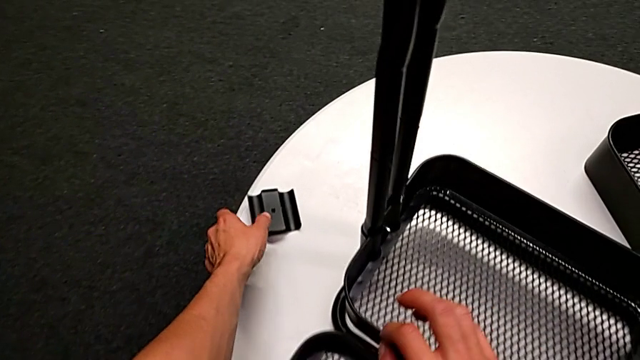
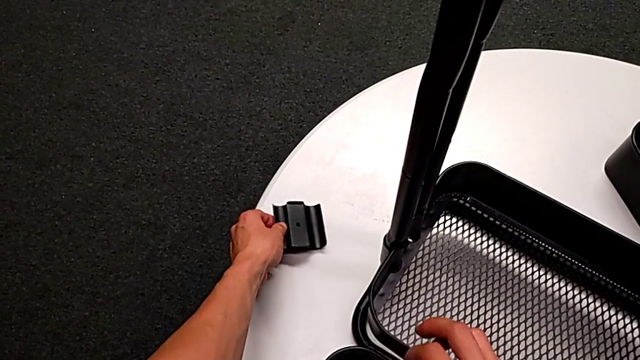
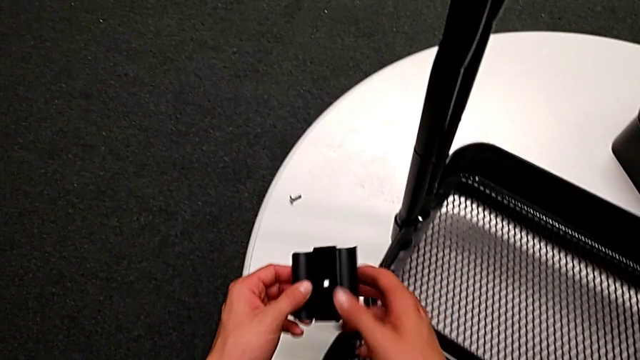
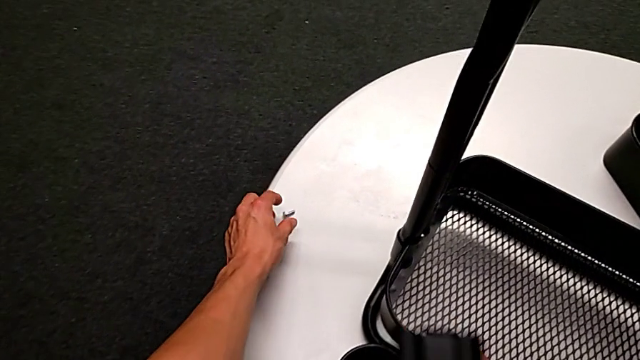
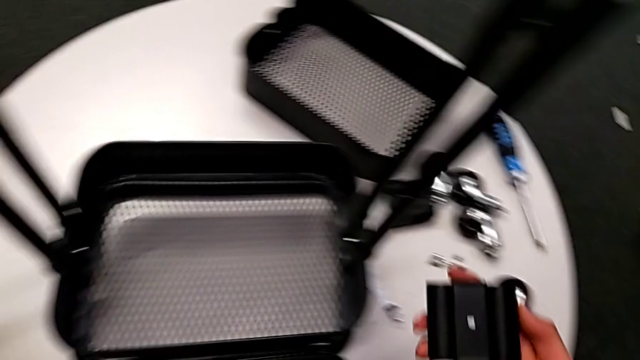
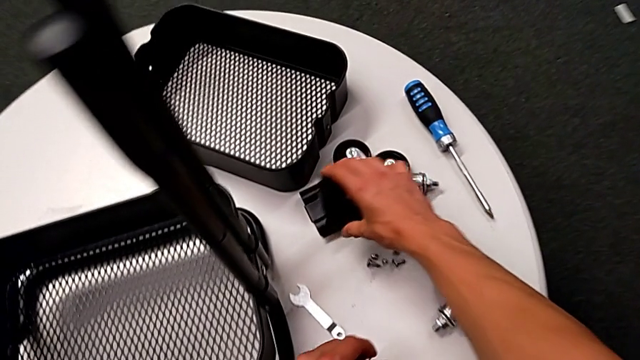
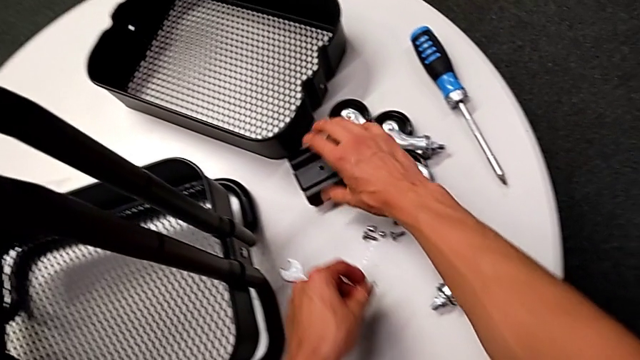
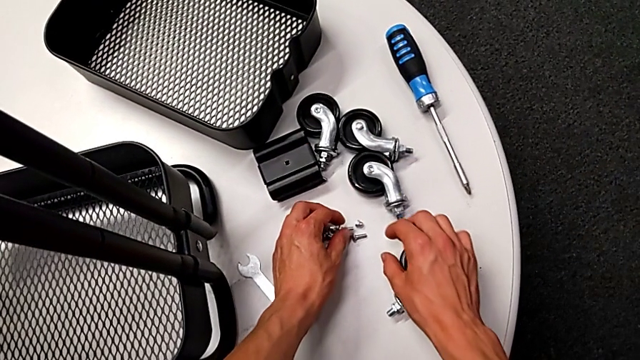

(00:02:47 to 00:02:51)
The camera wearer is disassembling the tray in the middle. They grab the bracket, grab the bolt, place the bracket and place the bolt.

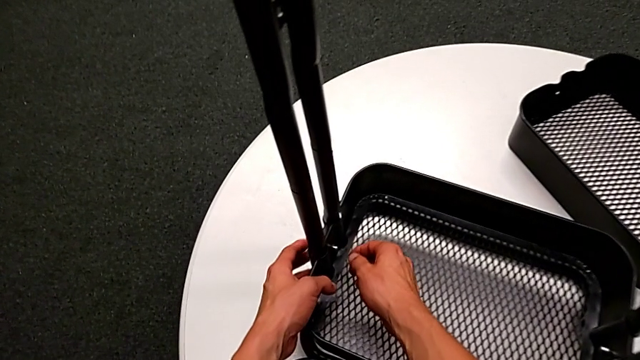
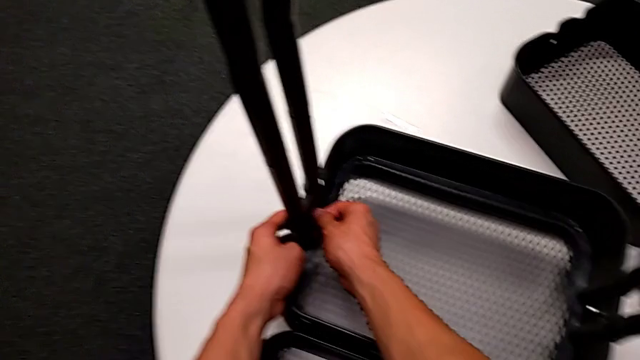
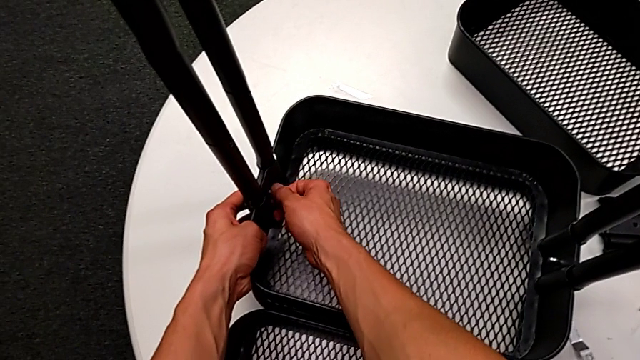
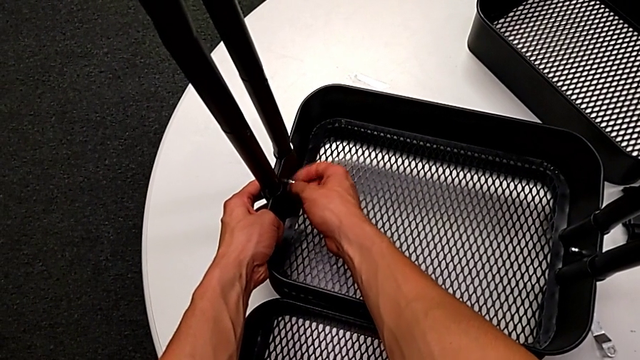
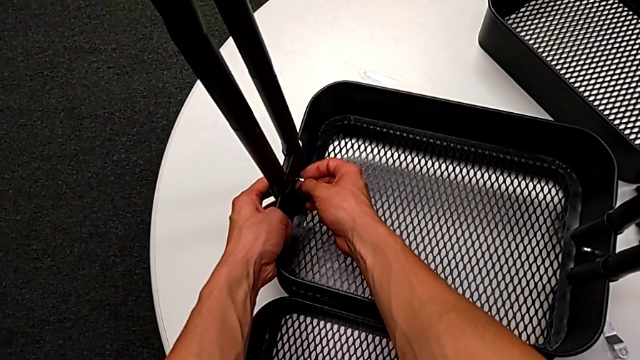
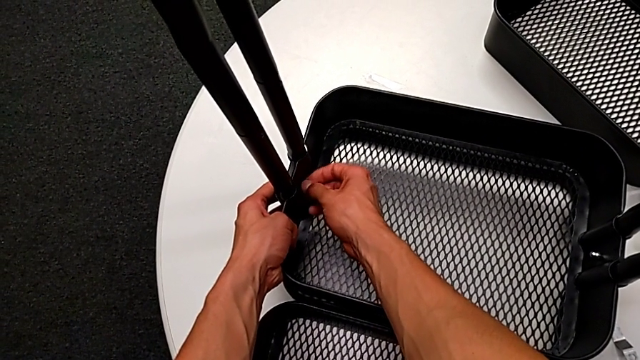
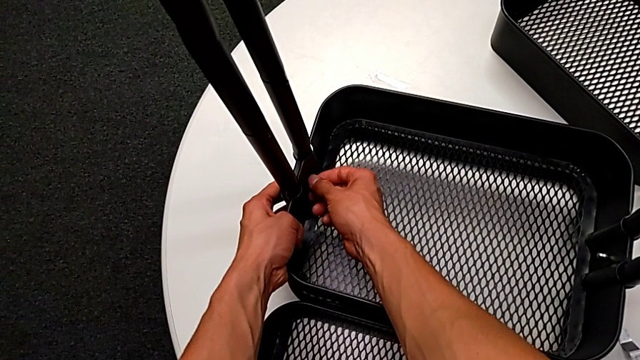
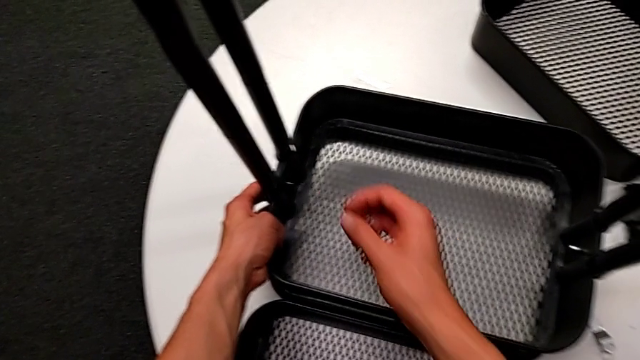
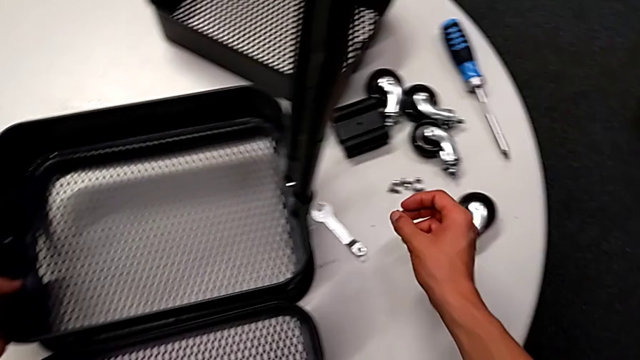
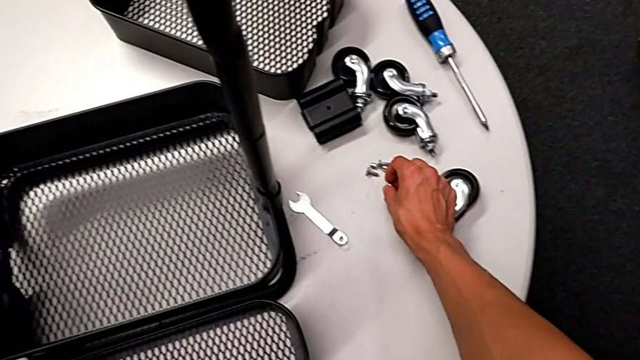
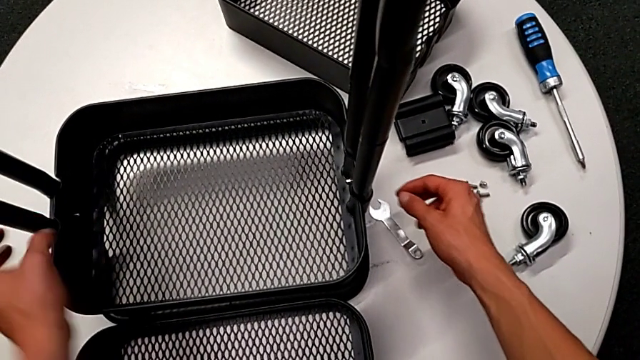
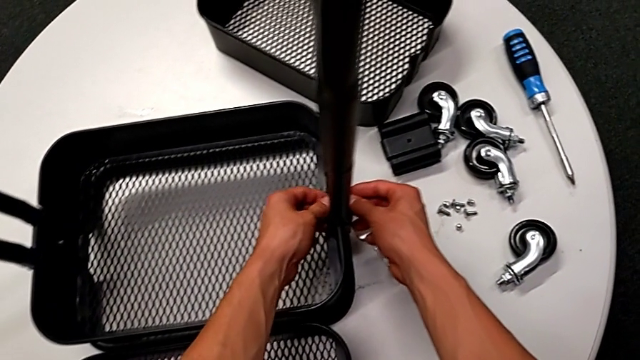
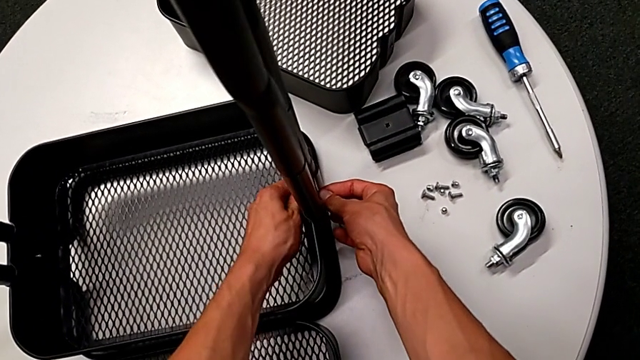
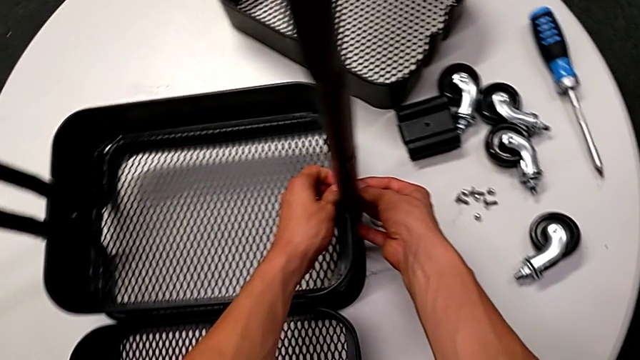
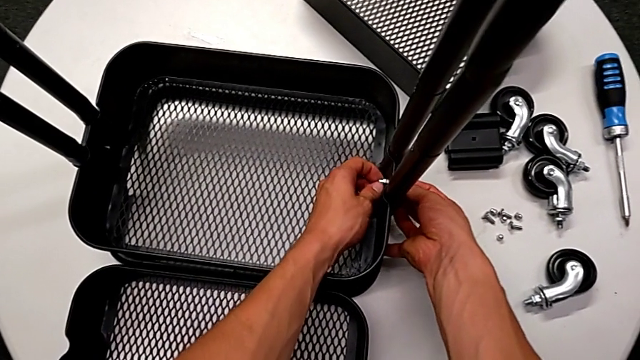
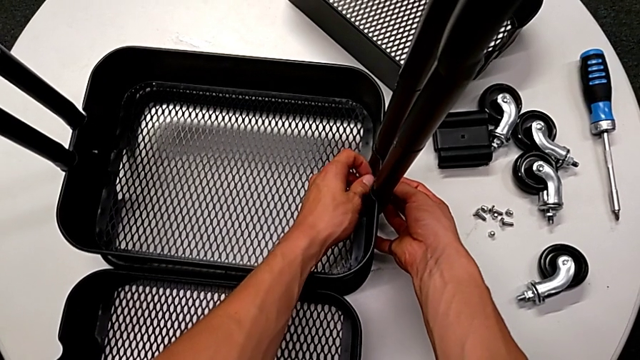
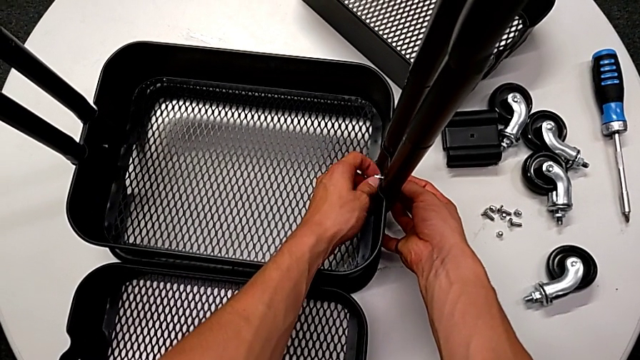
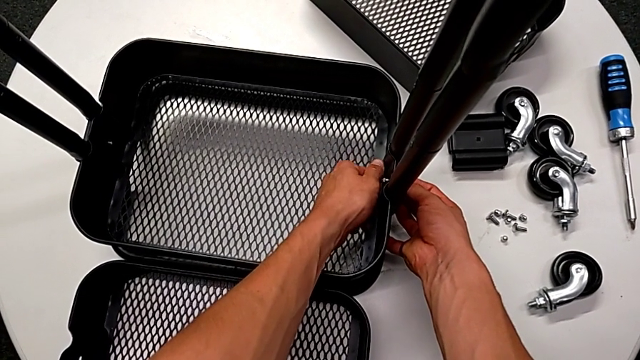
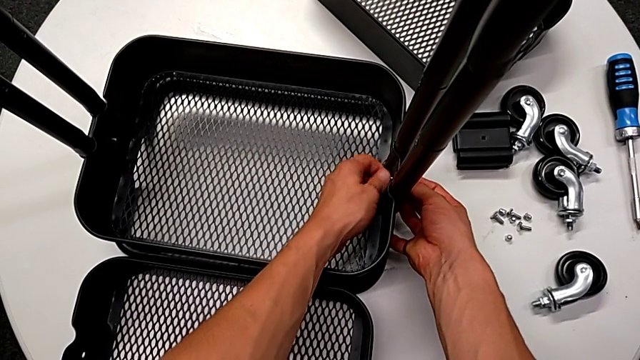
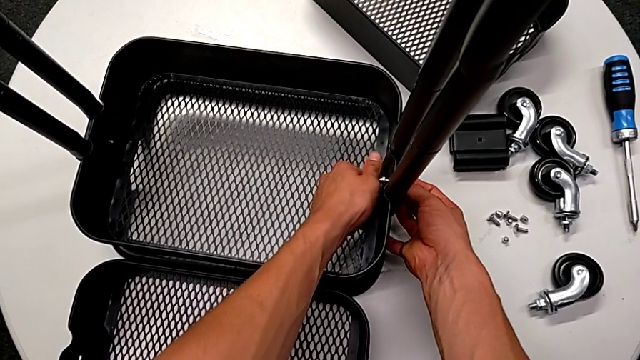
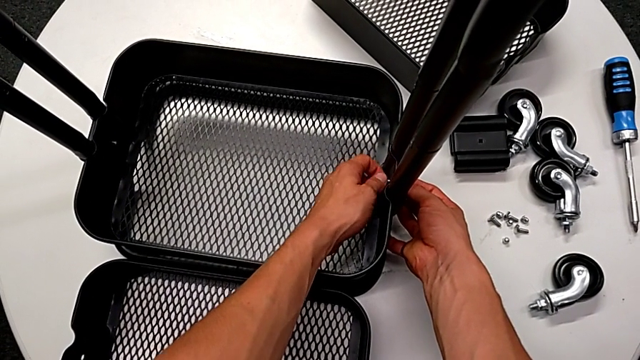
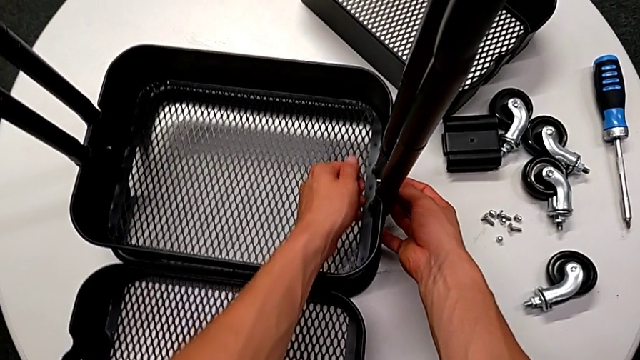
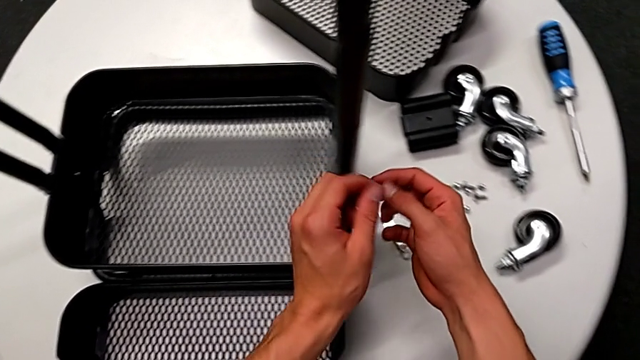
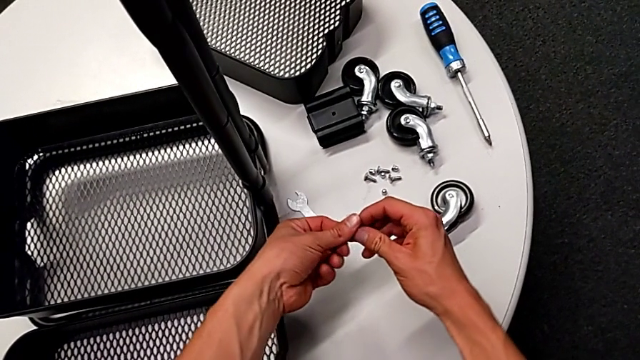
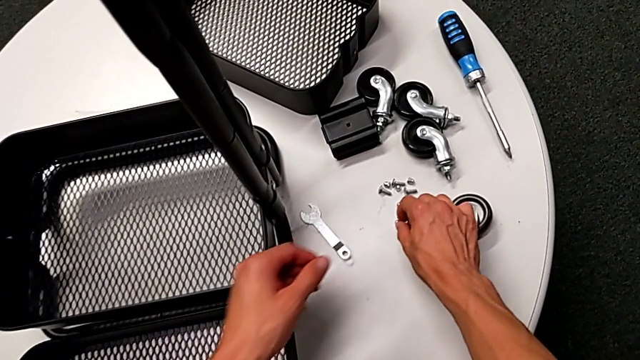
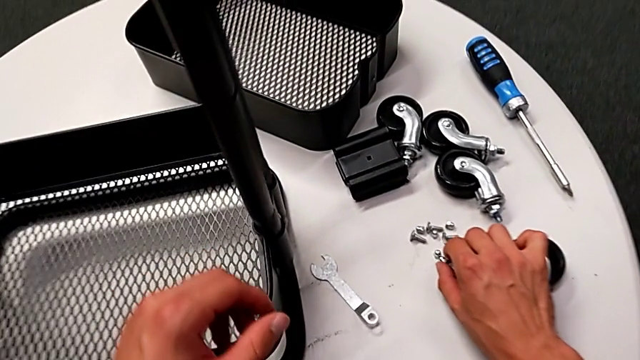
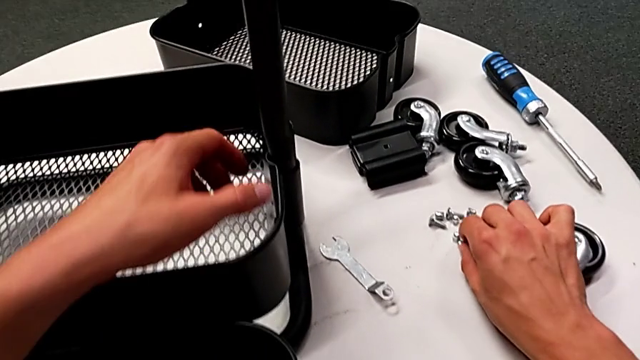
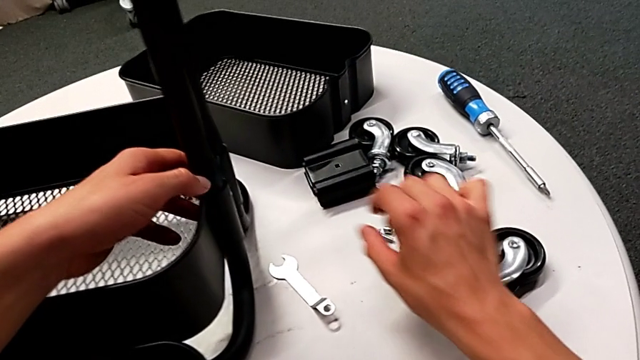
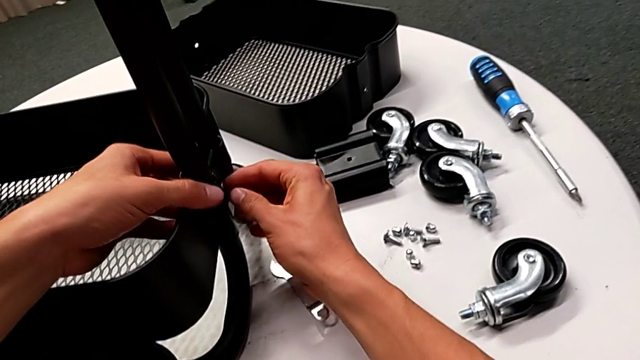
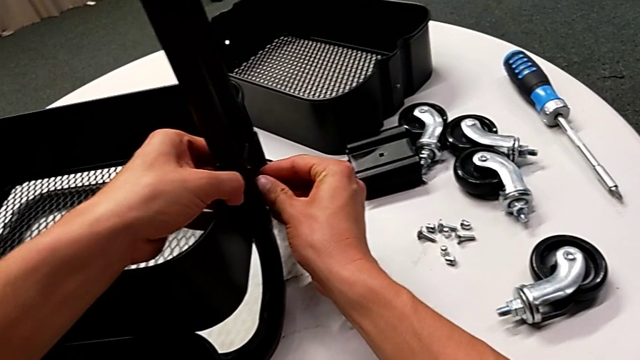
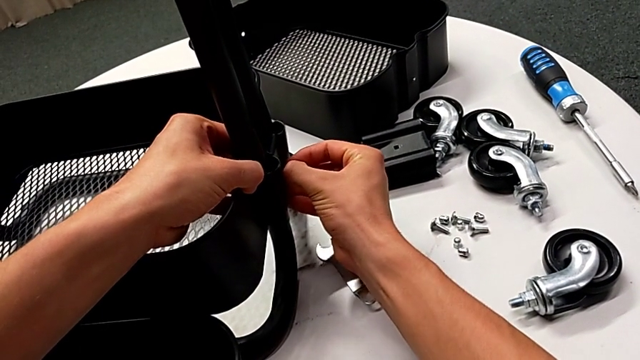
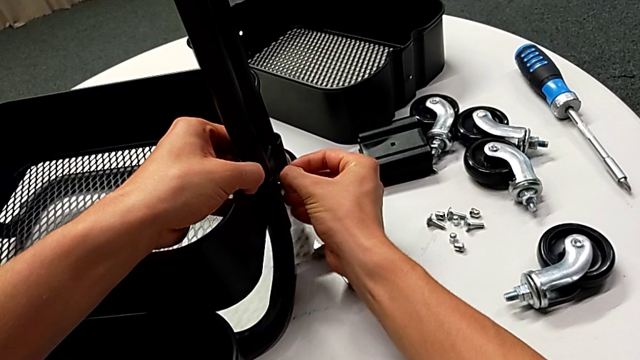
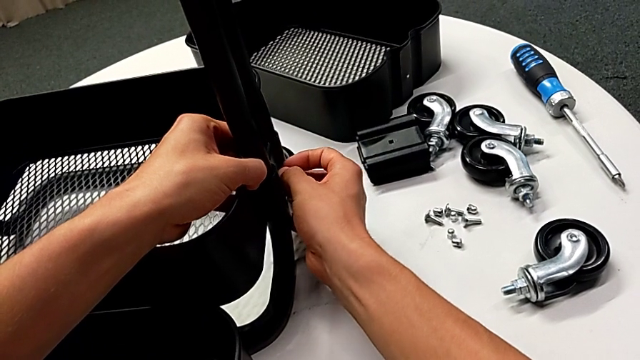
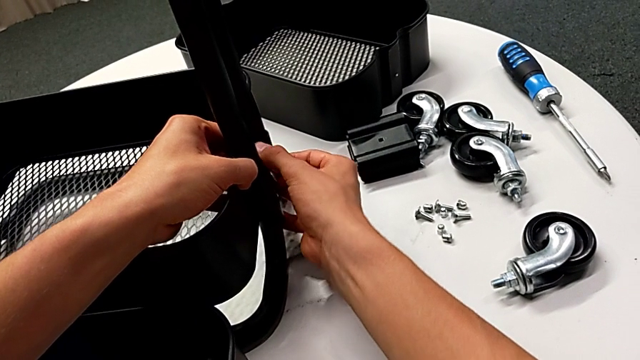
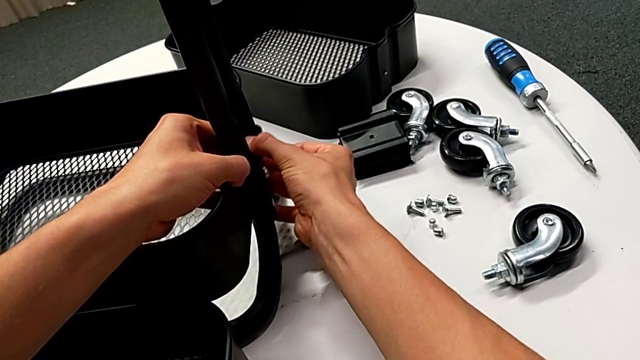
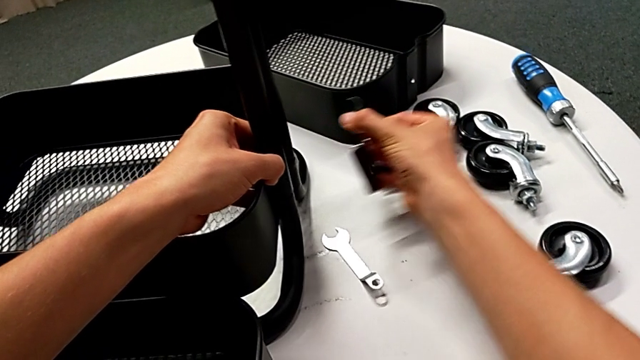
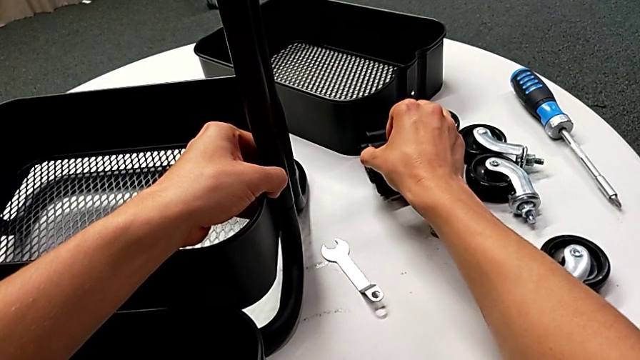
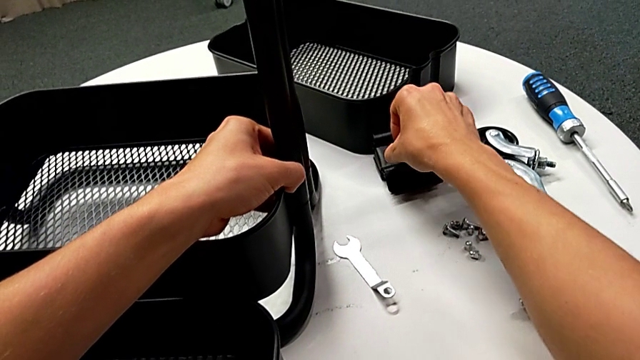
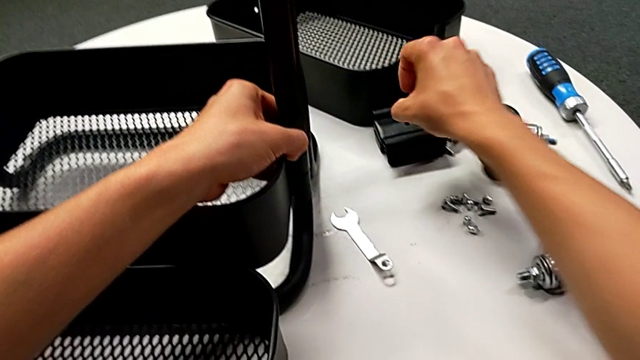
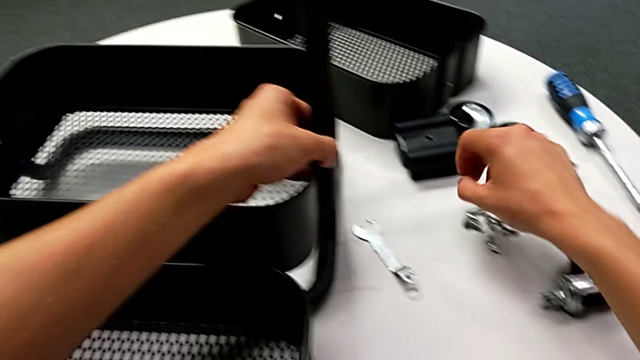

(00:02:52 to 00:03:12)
The camera wearer is disassembling the bottom tray. They unscrew the hexagon cap nut, disassemble it, place it, unscrew it, disassemble it, grab it, place it, disassemble the bracket, disassemble the bolt, place the bracket, grab the bolt and place it.
